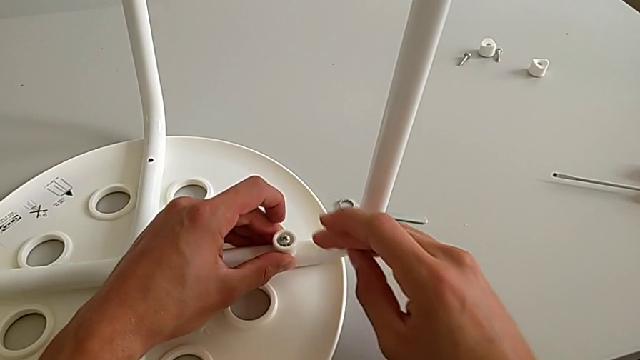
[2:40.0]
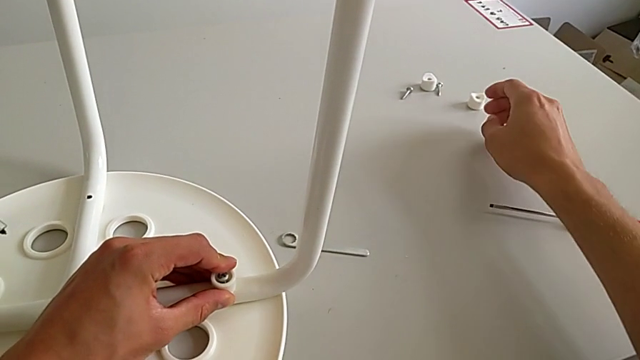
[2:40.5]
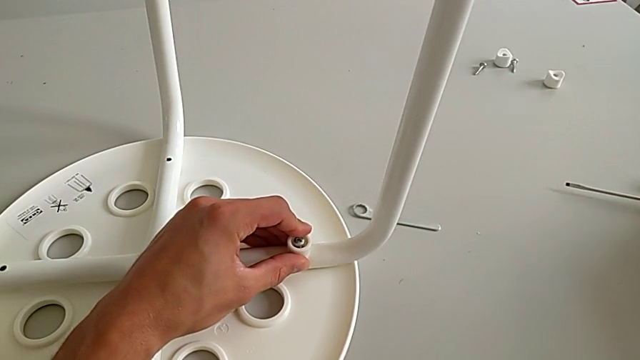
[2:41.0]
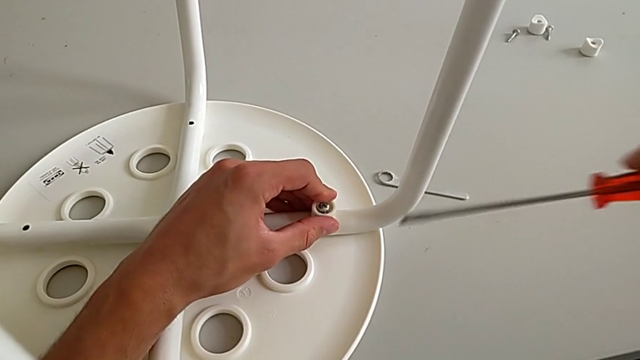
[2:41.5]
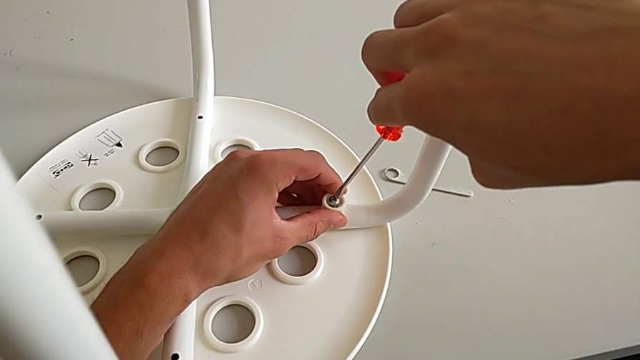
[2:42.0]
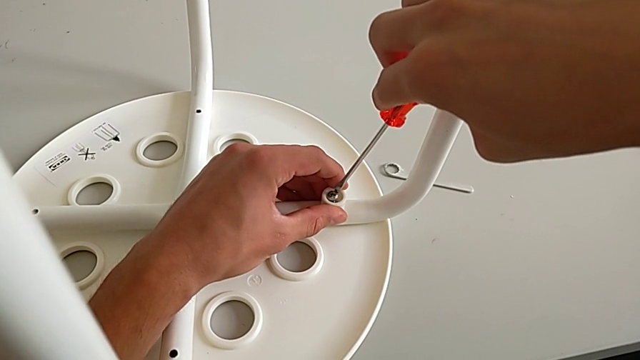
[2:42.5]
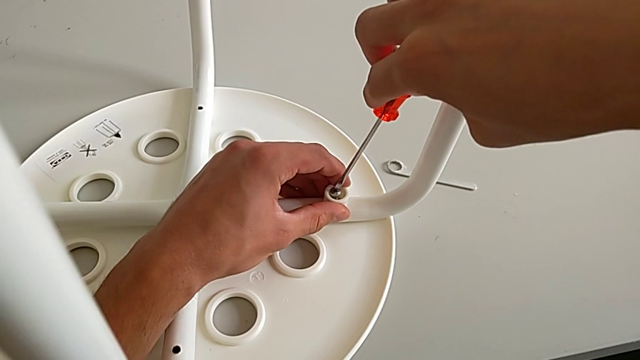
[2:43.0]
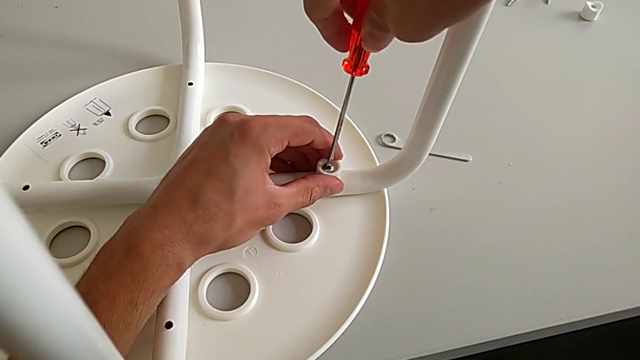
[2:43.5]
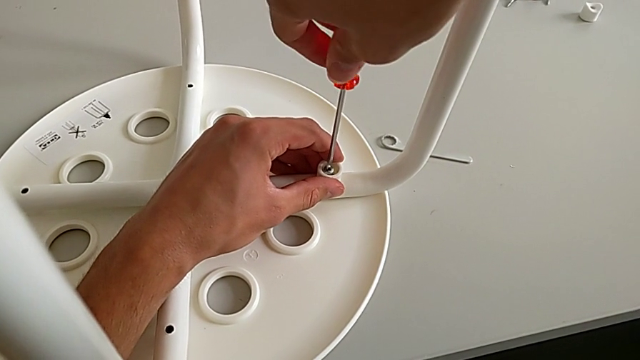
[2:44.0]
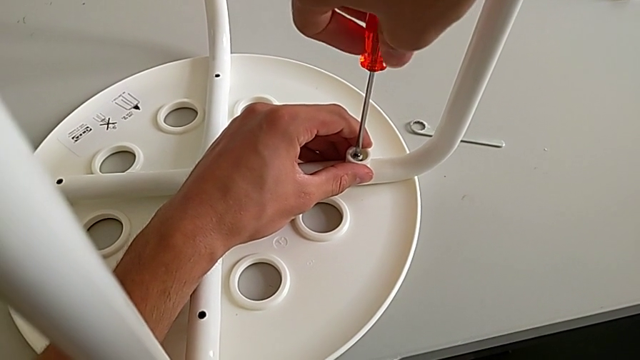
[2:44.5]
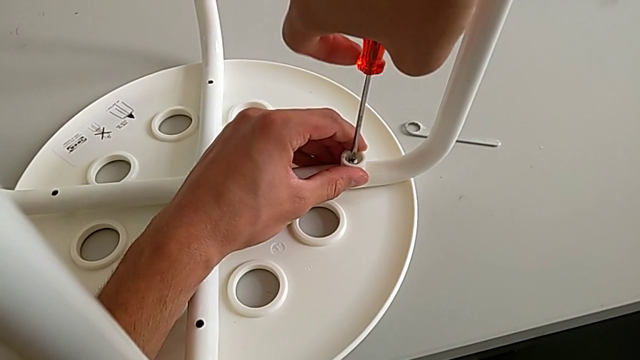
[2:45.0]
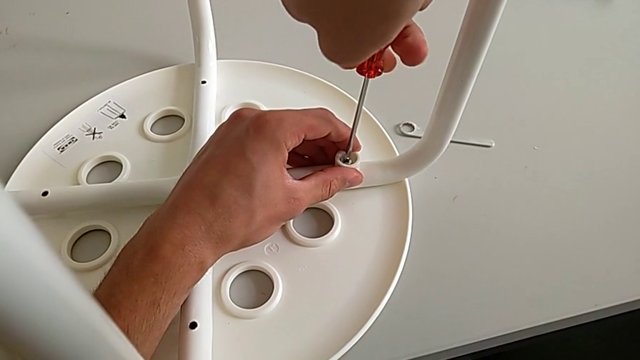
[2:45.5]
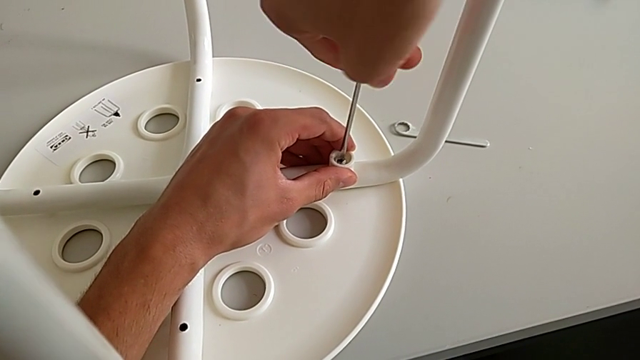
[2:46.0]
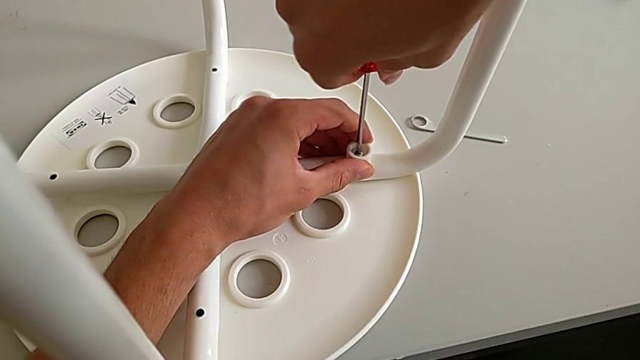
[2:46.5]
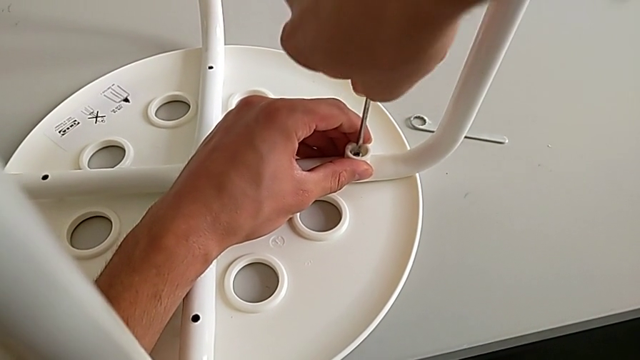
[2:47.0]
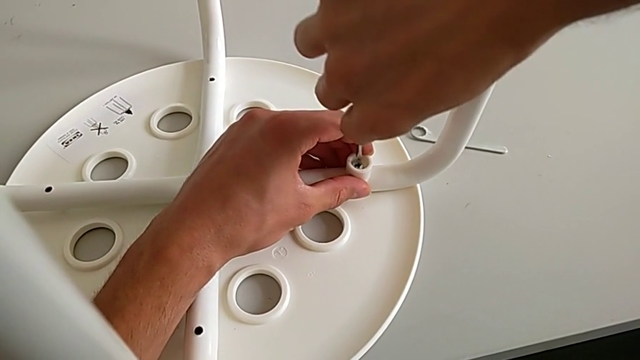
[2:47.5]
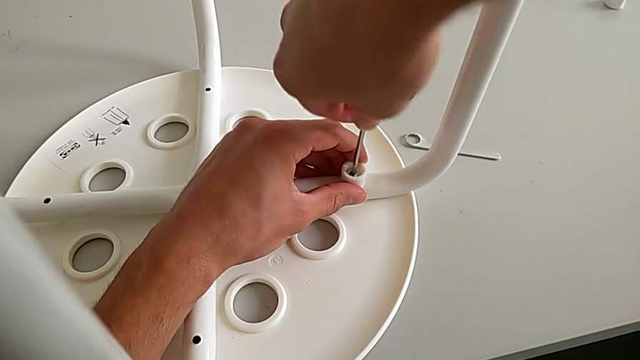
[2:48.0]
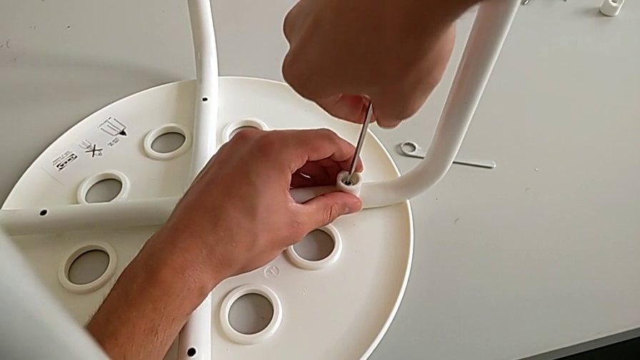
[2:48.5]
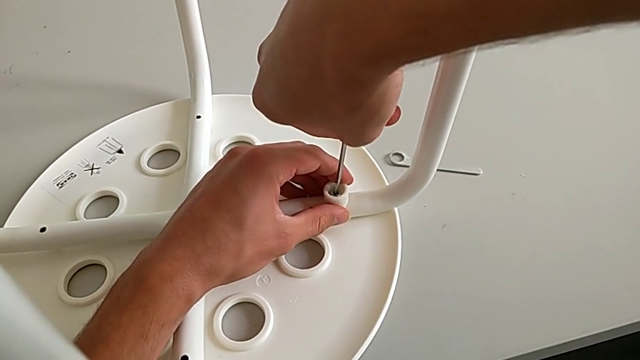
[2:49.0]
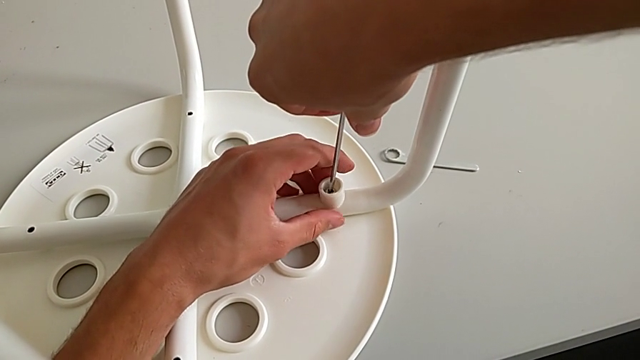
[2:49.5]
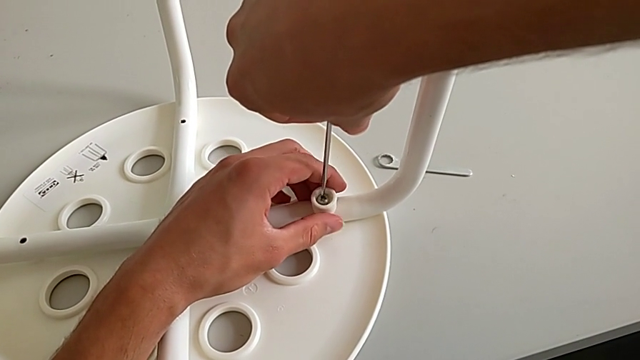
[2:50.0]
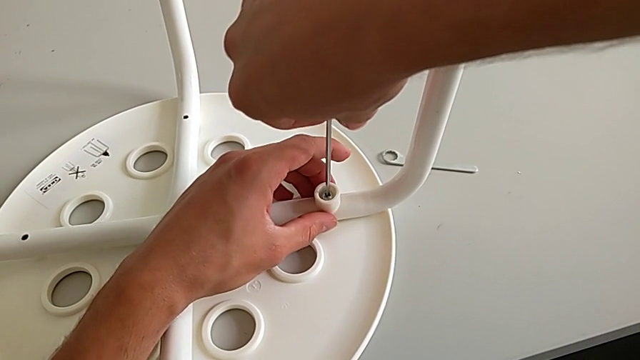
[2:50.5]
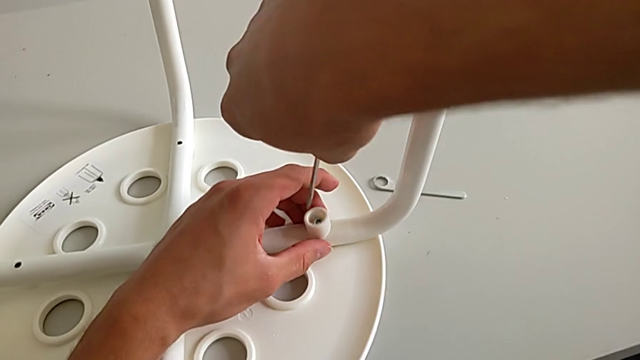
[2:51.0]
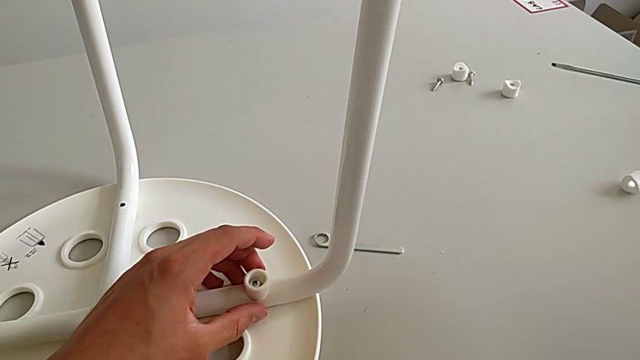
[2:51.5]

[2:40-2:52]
The camera wearer is assembling the seat. They approach the screwdriver, grab it, approach the screw, insert the screwdriver, screw the screw with the right hand, withdraw the screwdriver and approach the washer.

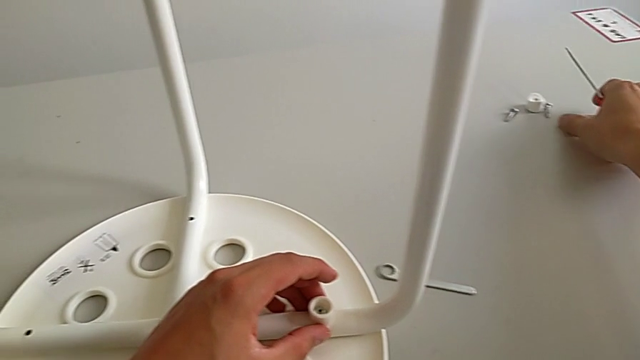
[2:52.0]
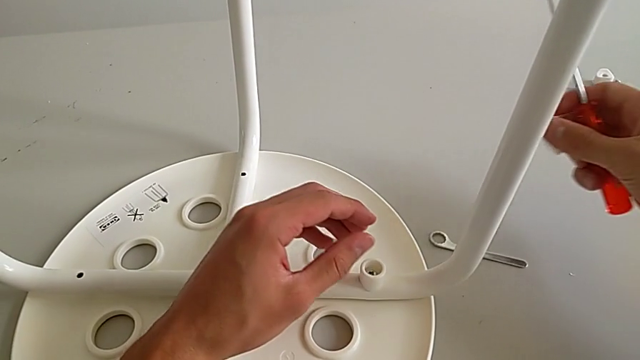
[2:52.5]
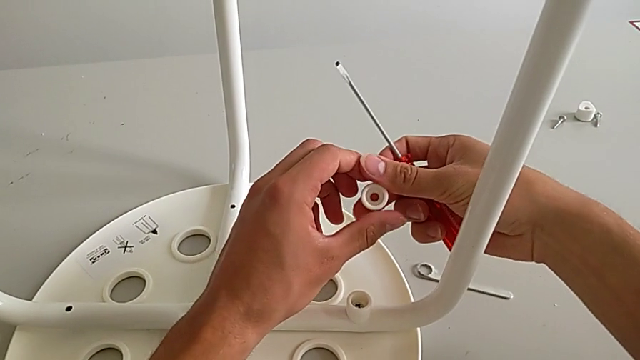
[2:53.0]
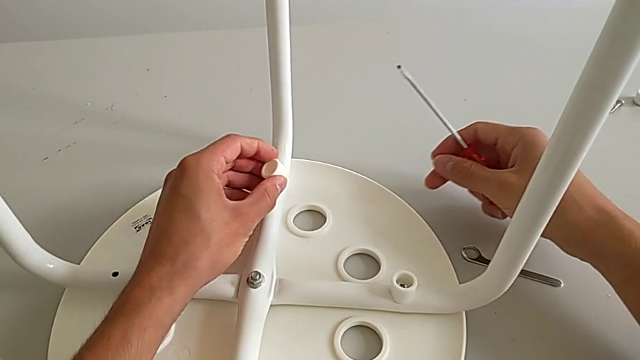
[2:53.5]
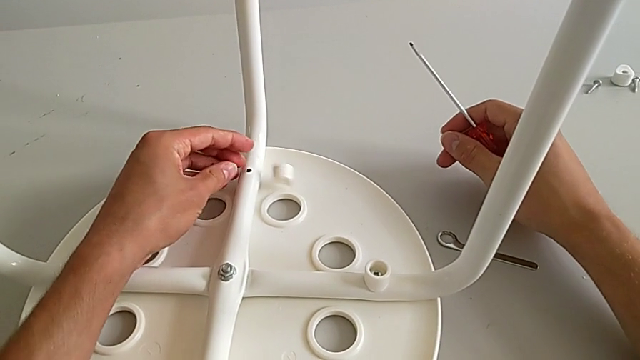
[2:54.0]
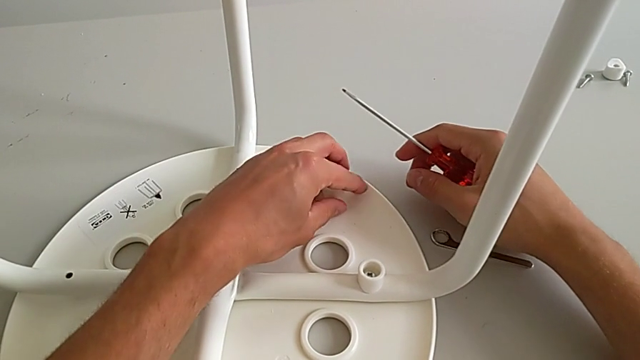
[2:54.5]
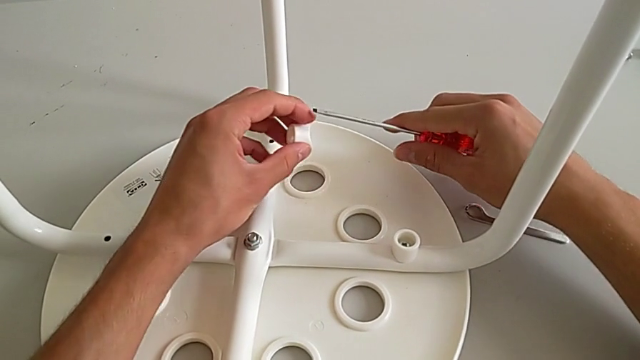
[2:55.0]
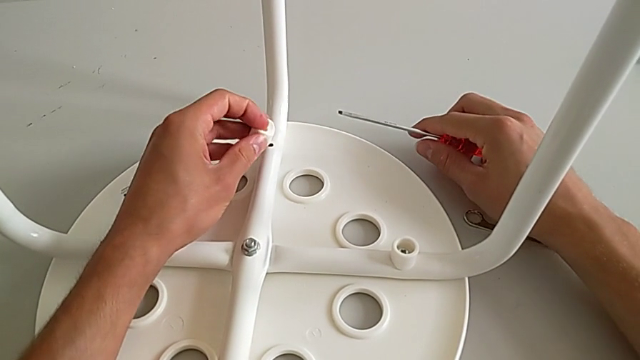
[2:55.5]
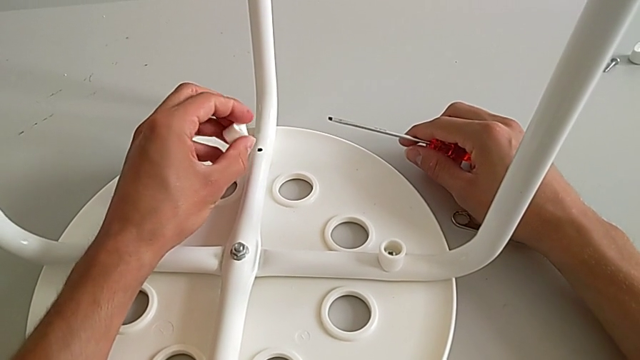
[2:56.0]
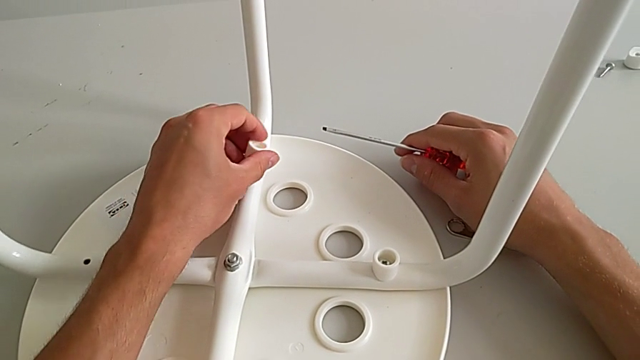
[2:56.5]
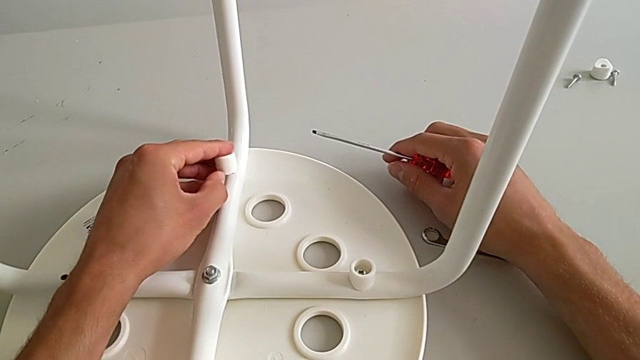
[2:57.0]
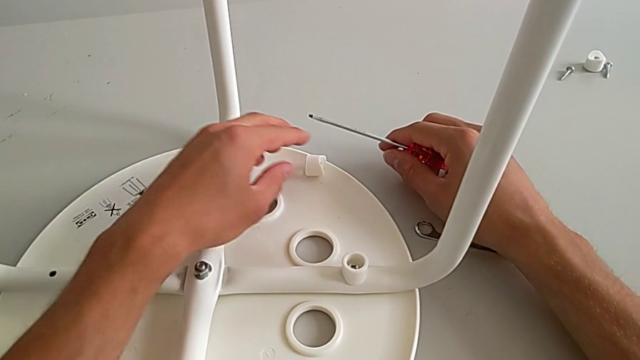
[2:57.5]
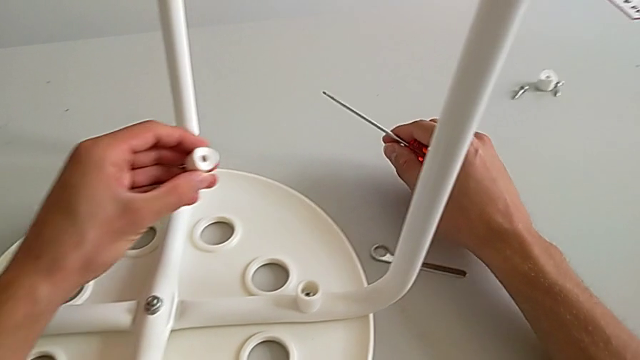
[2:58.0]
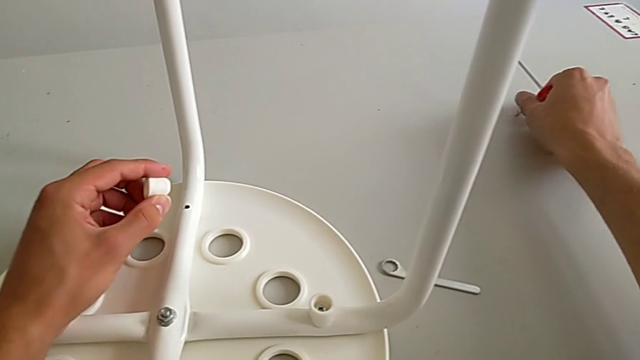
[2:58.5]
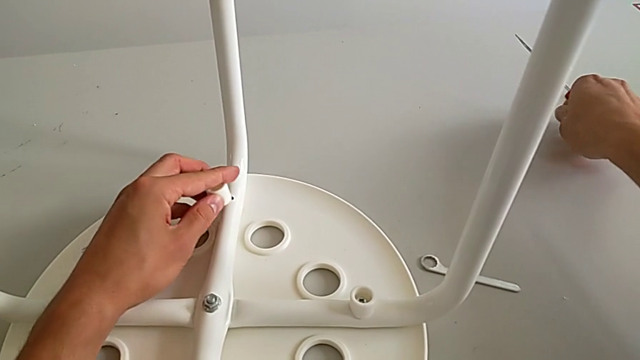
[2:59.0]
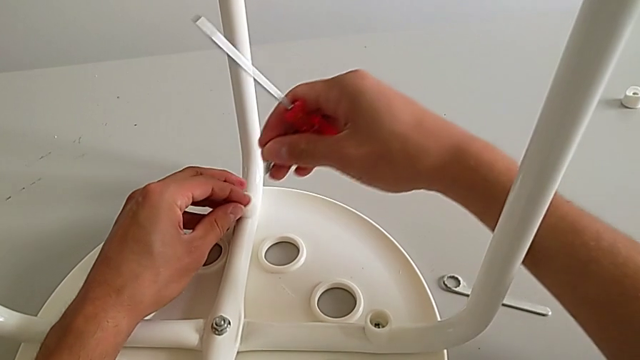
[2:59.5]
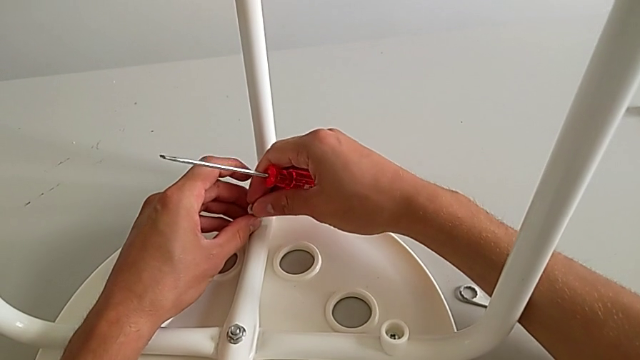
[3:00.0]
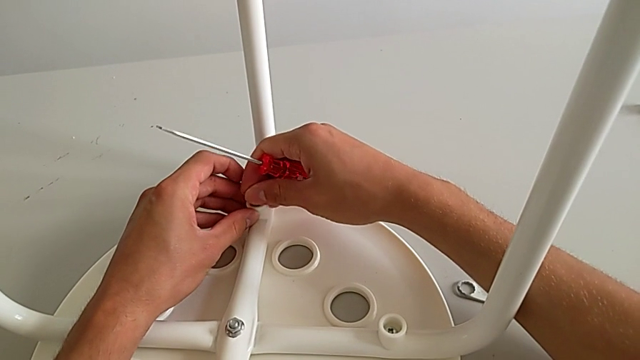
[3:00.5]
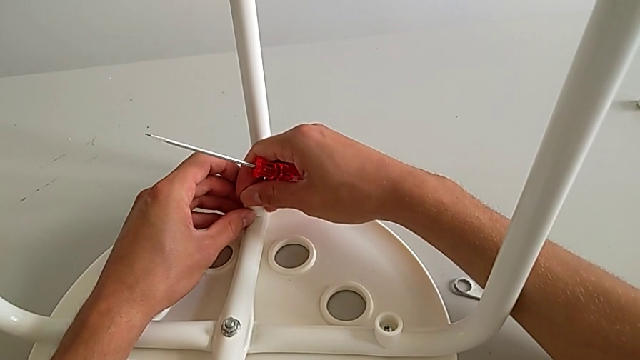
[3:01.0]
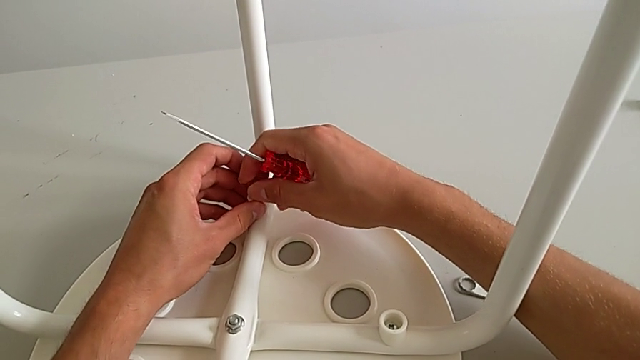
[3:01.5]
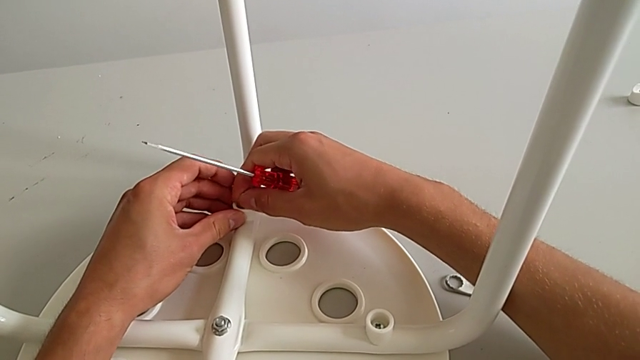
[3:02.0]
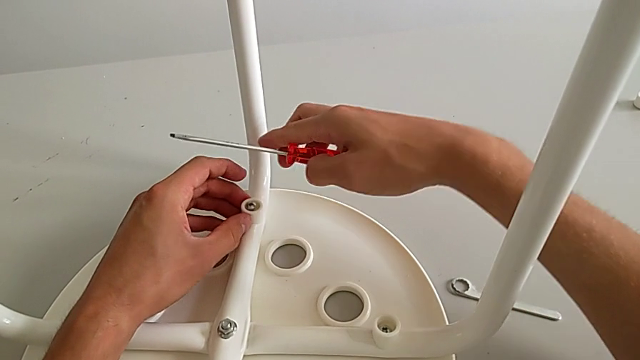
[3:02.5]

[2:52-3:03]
The camera wearer is assembling the seat. They grab the washer with the right hand, grab it with the left hand, wrongly drop it, grab it with the left hand, place it, wrongly drop it, grab it with the left hand, approach the screw with the right hand, grab it with the right hand, place the washer with the left hand, approach the washer with the right hand, insert the screw and approach the screw.
